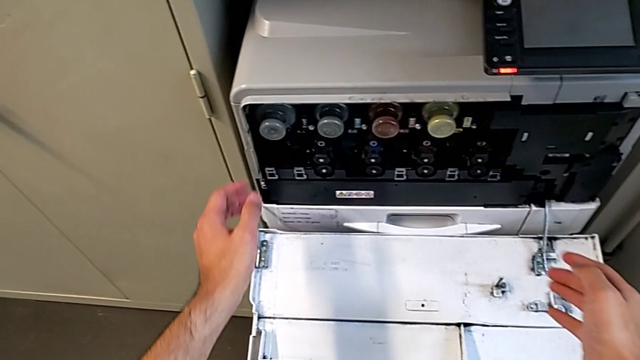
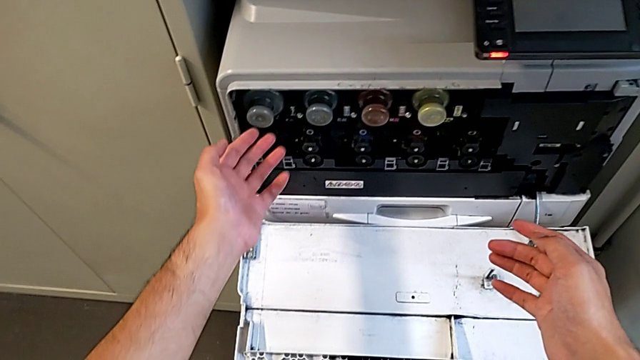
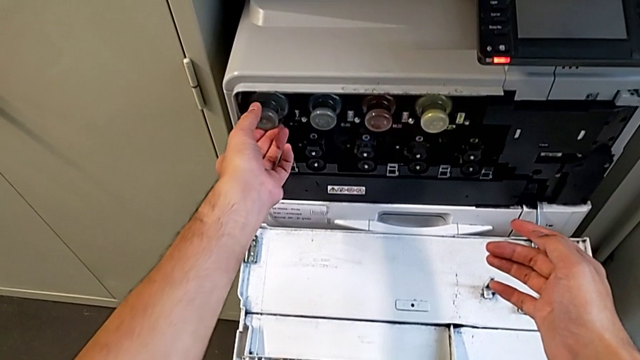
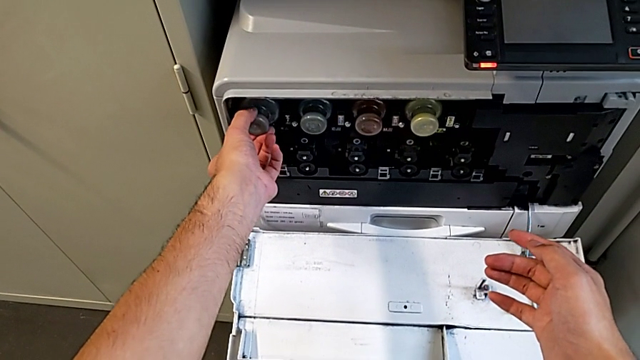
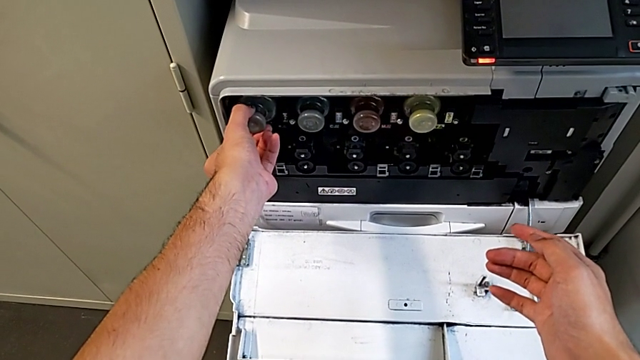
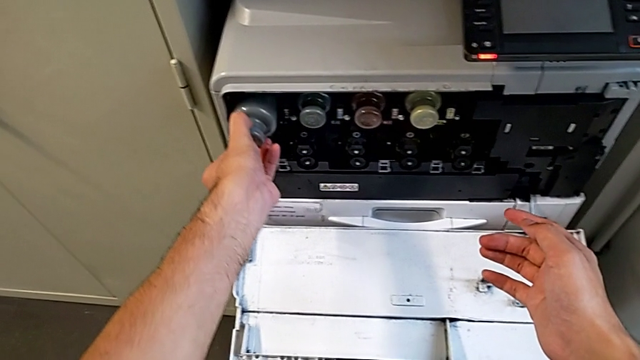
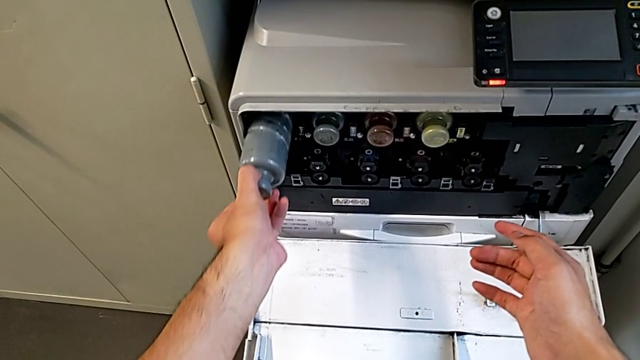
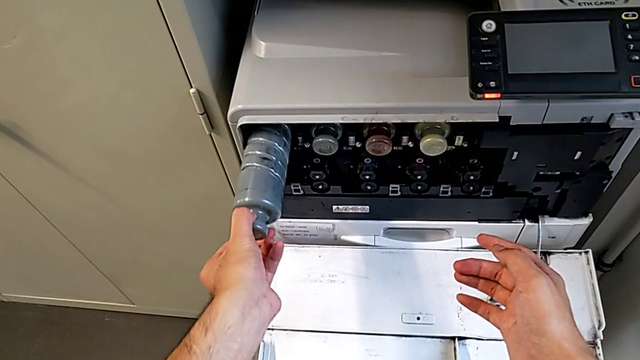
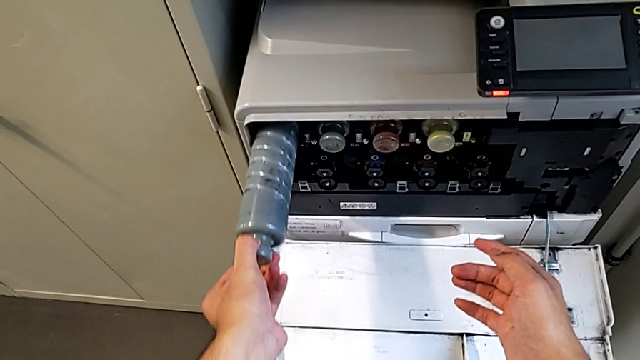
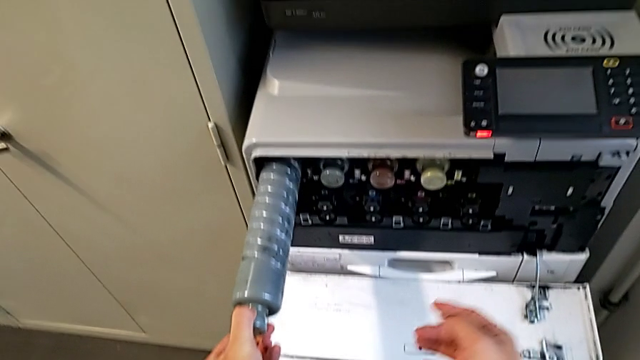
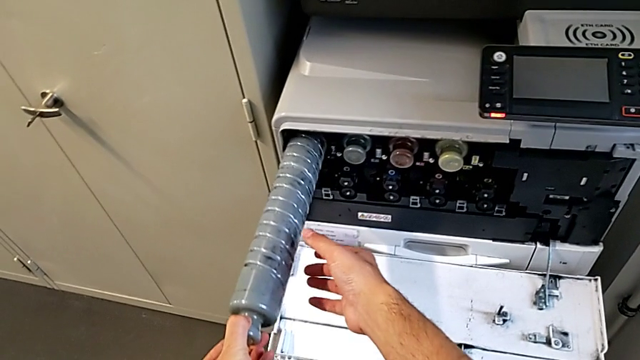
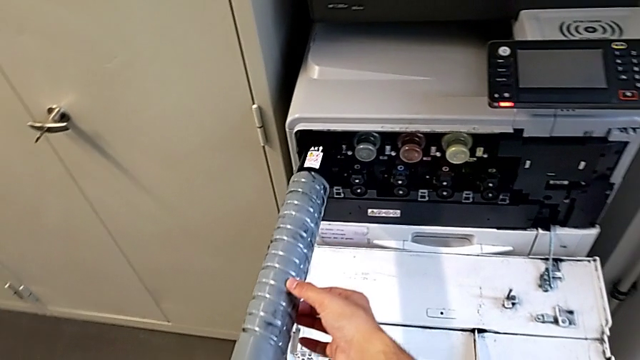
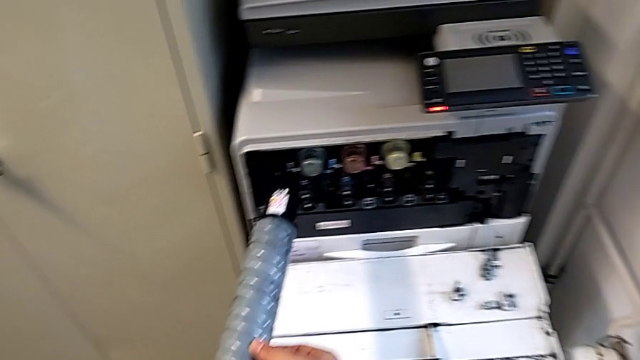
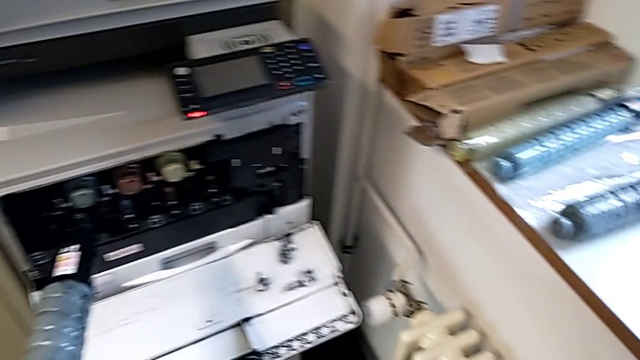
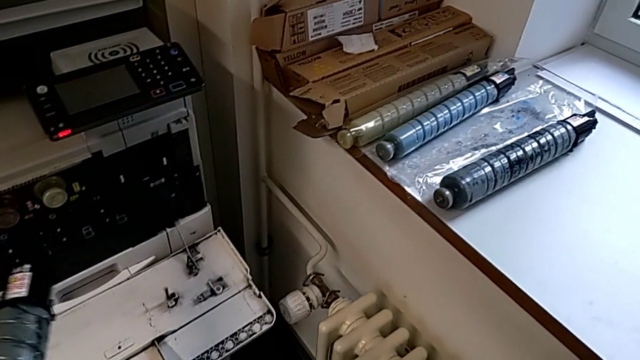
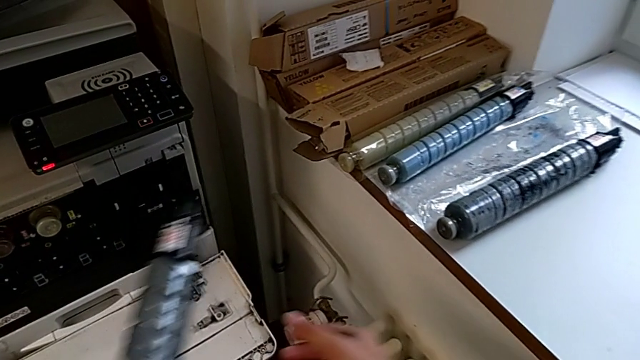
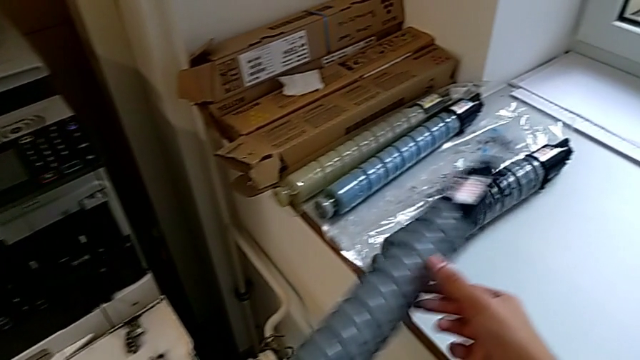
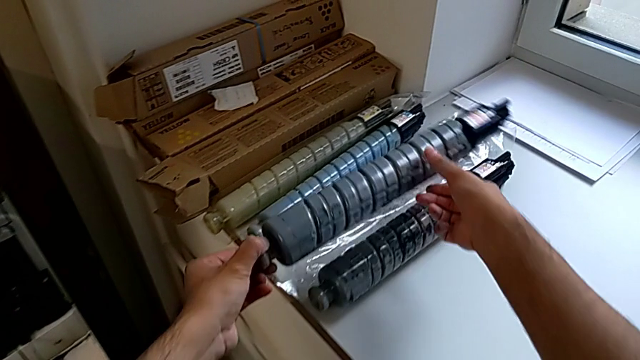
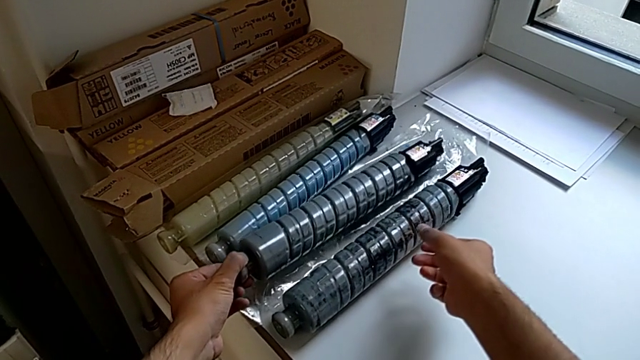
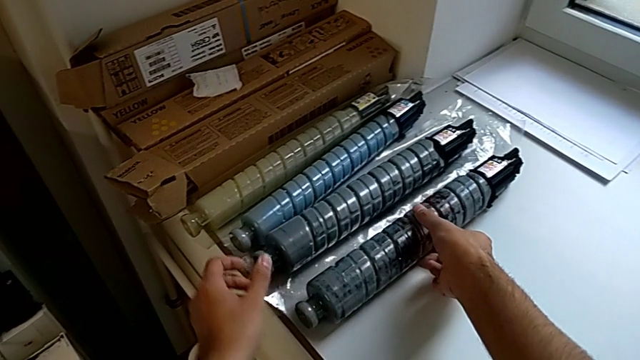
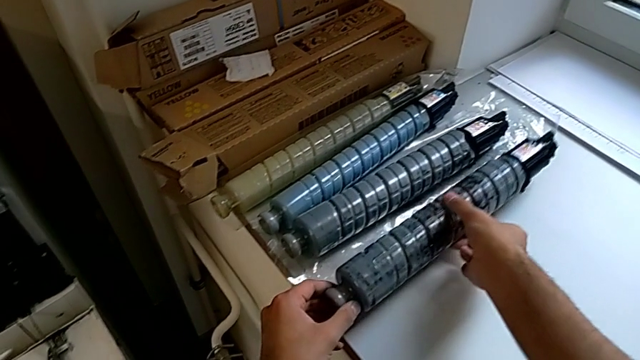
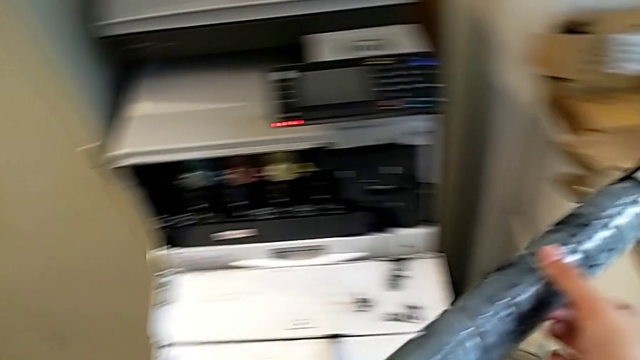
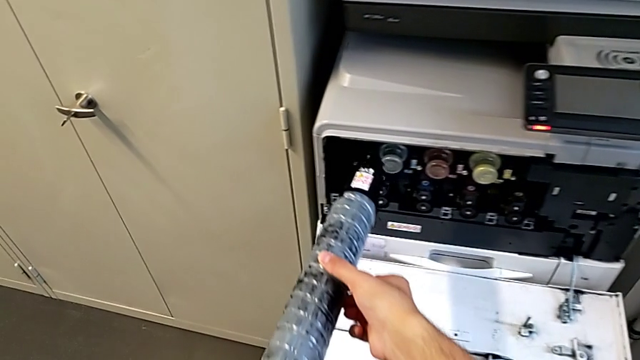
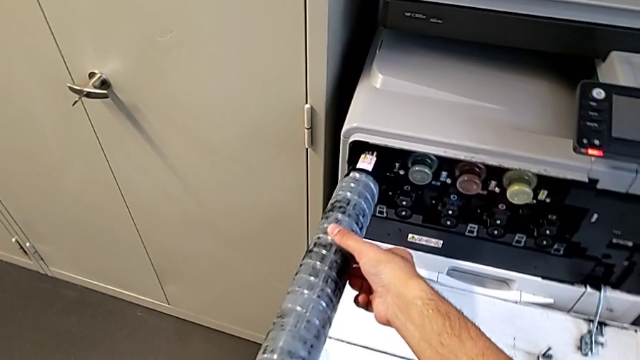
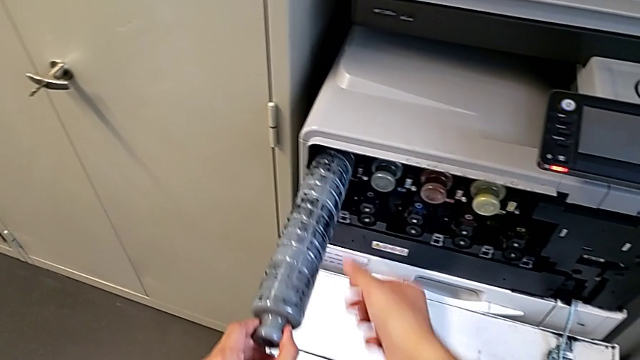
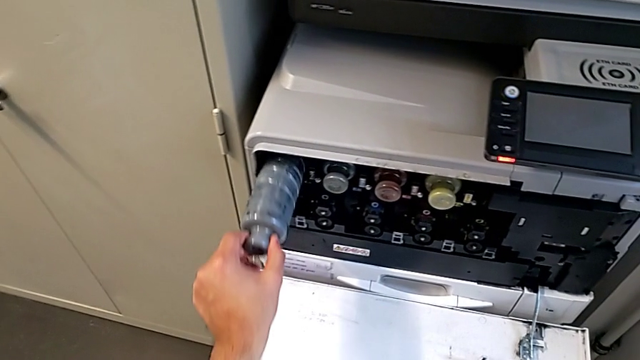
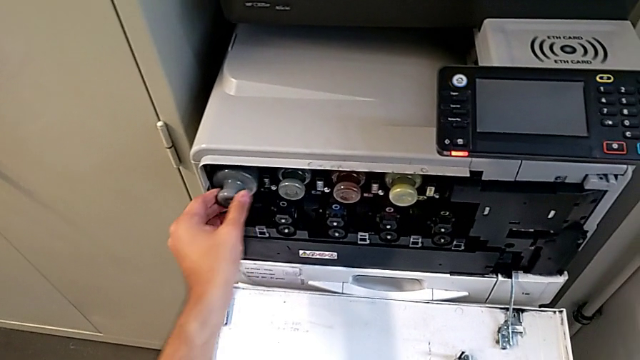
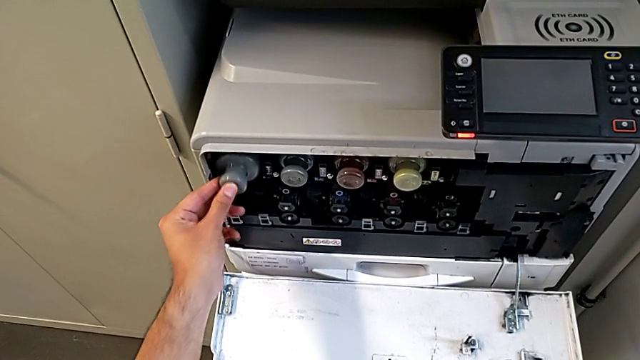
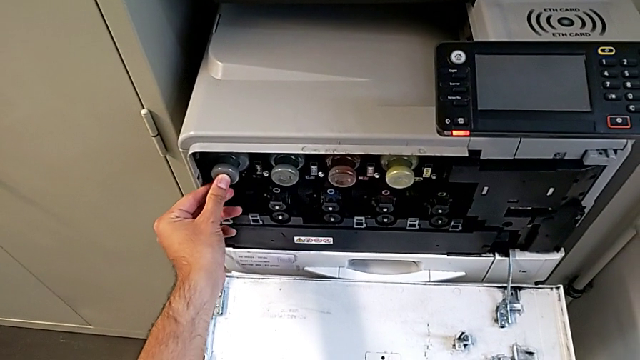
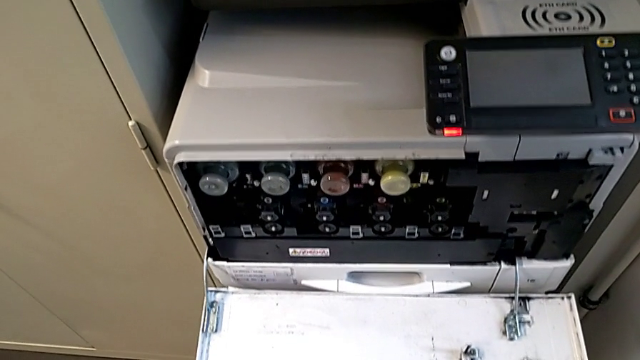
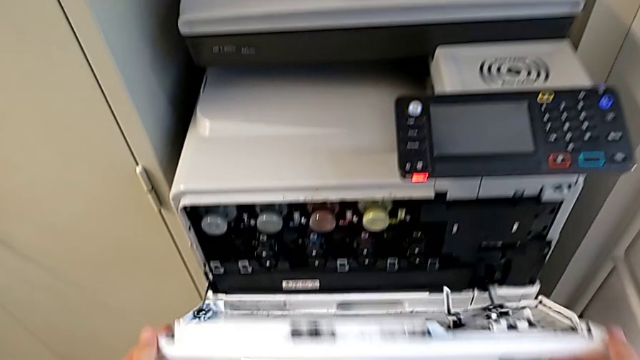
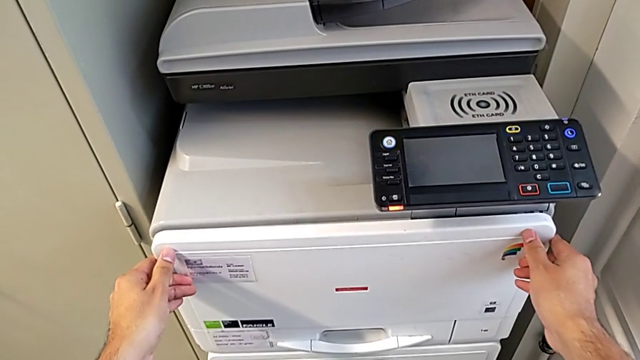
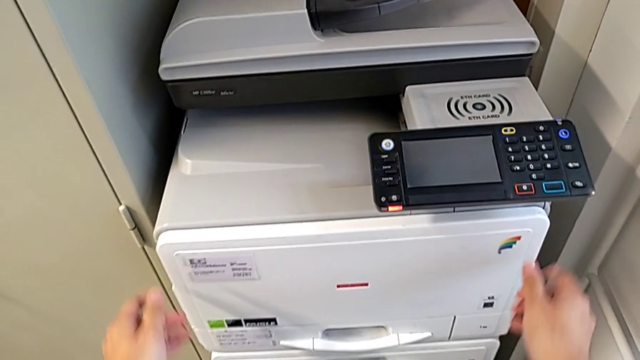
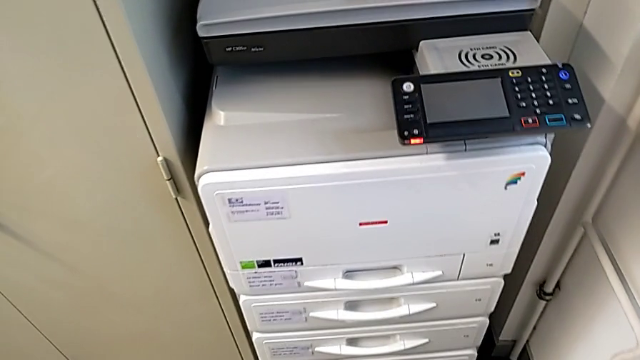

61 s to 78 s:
The camera wearer is changing the black ink cartridge in the printer. They grab the black ink cartridge, pull it, lift it and place it. They grab the replacement ink cartridge, insert it and close the top cover.
